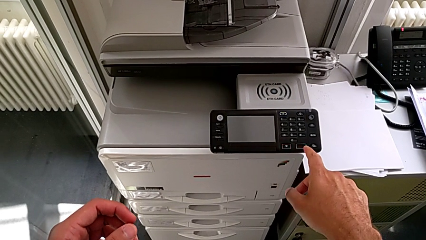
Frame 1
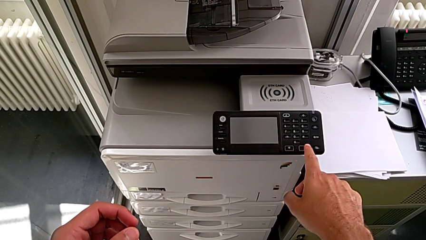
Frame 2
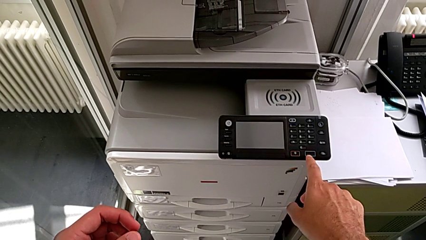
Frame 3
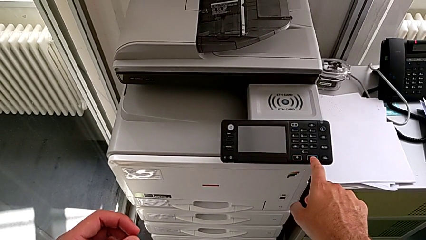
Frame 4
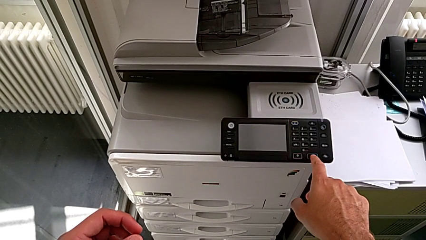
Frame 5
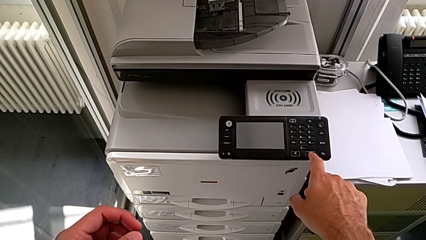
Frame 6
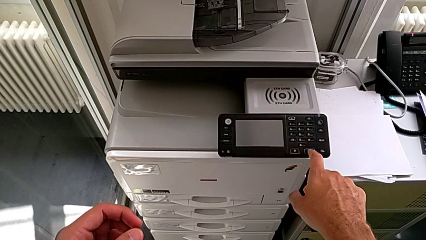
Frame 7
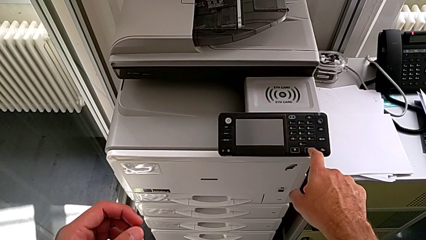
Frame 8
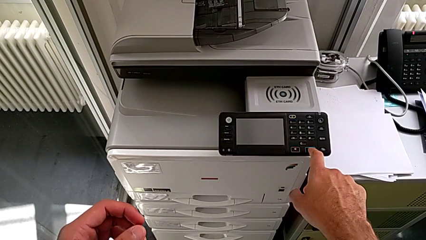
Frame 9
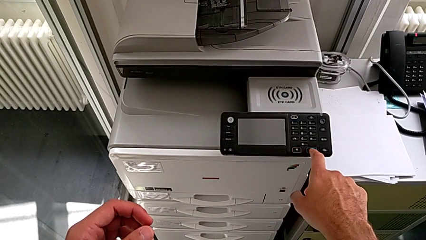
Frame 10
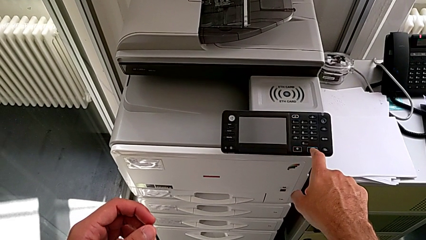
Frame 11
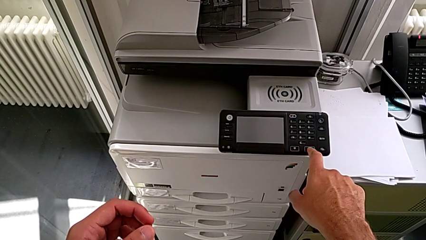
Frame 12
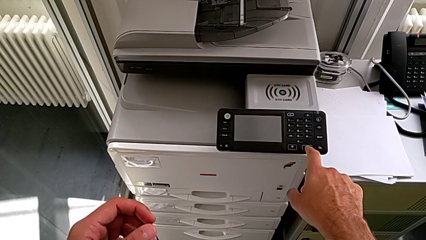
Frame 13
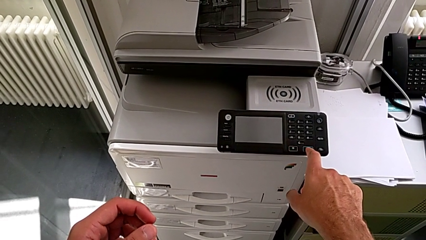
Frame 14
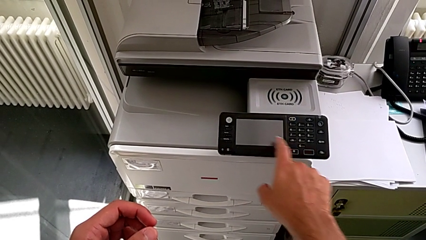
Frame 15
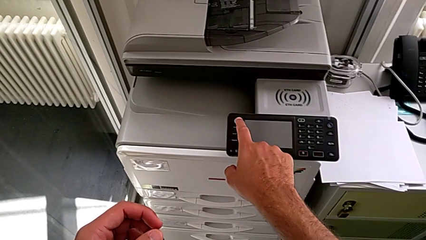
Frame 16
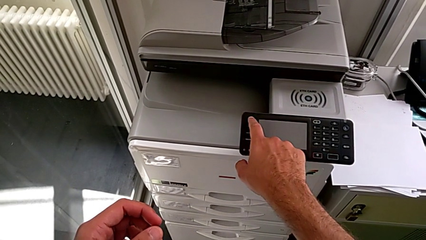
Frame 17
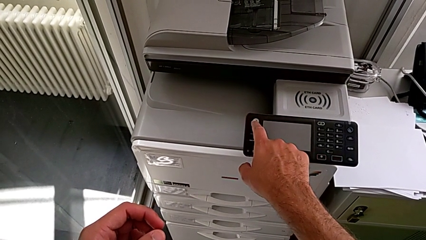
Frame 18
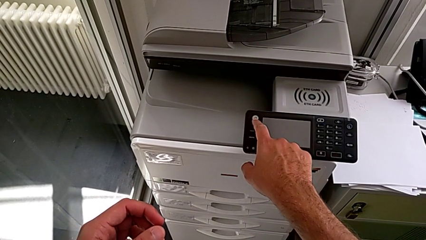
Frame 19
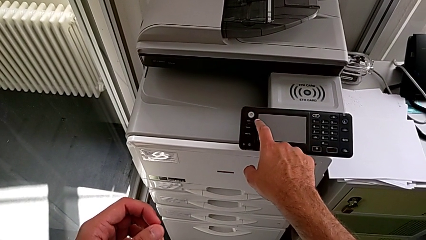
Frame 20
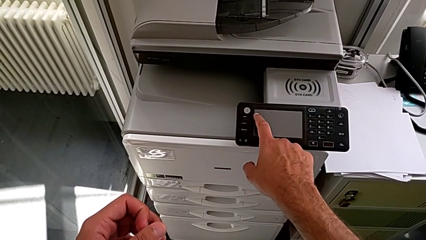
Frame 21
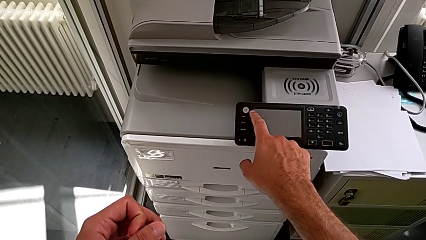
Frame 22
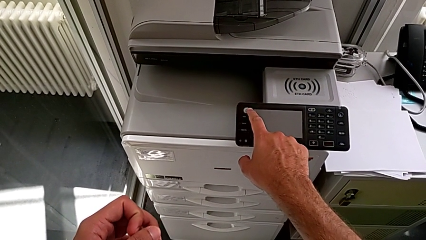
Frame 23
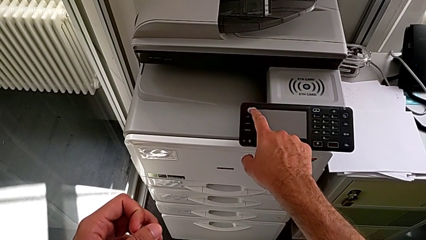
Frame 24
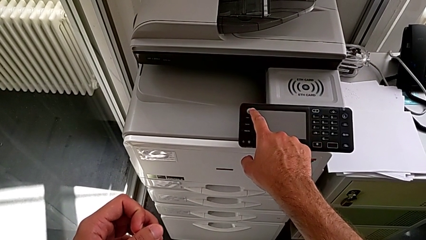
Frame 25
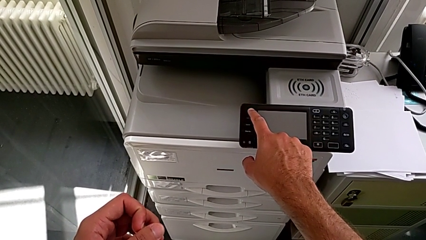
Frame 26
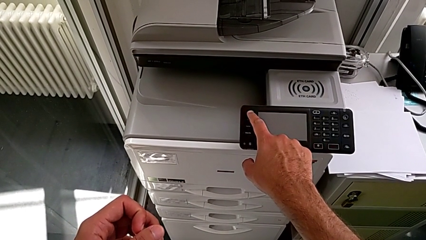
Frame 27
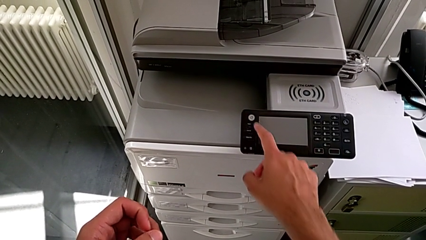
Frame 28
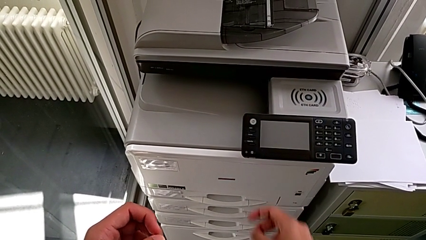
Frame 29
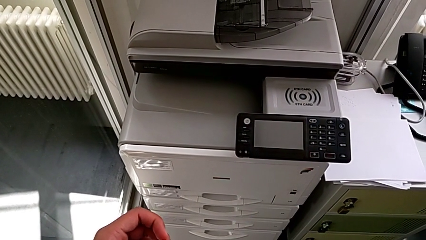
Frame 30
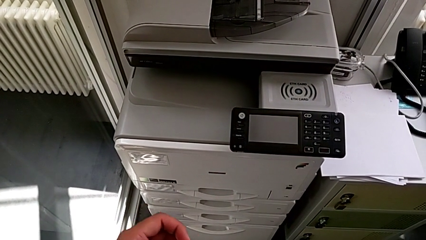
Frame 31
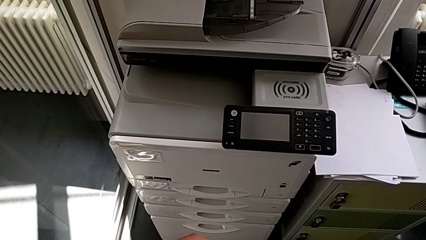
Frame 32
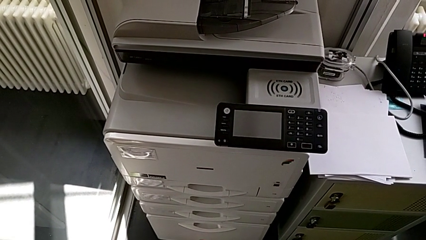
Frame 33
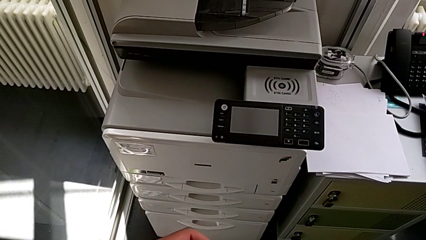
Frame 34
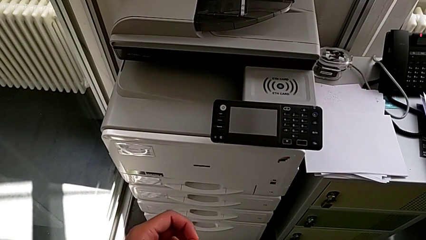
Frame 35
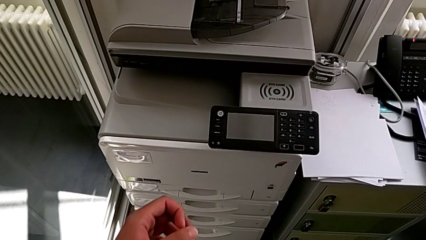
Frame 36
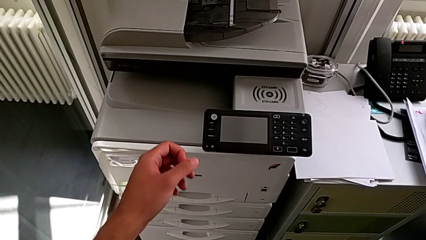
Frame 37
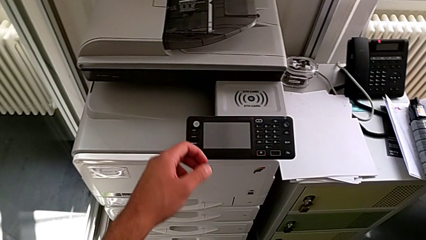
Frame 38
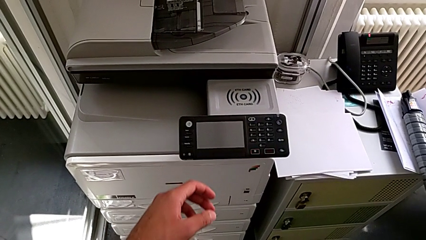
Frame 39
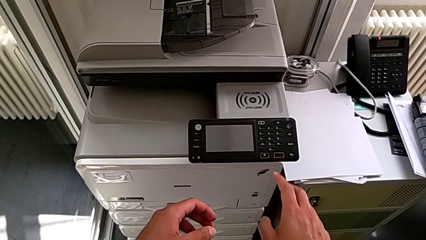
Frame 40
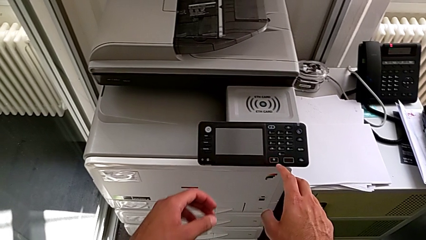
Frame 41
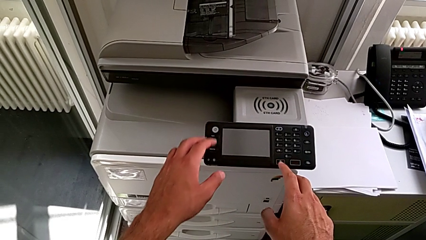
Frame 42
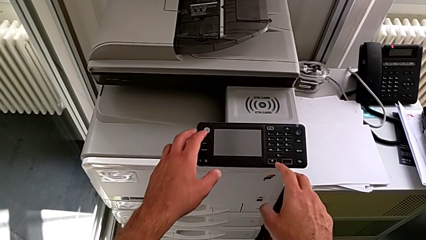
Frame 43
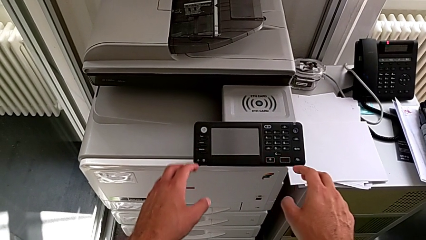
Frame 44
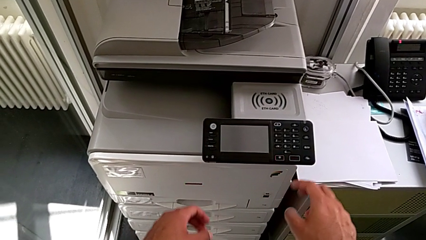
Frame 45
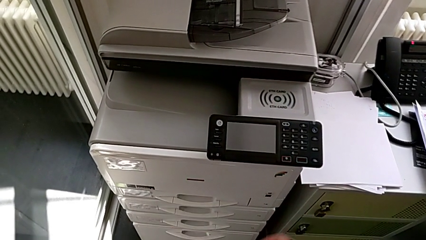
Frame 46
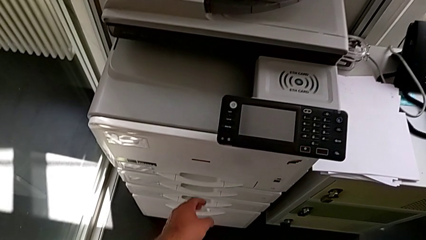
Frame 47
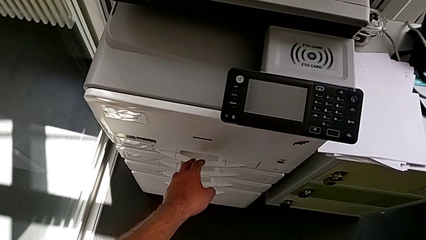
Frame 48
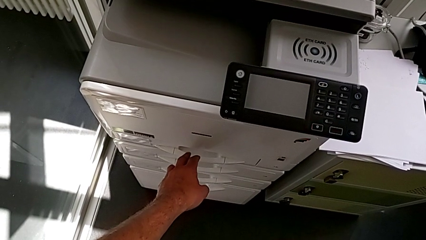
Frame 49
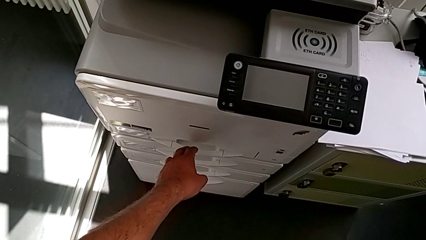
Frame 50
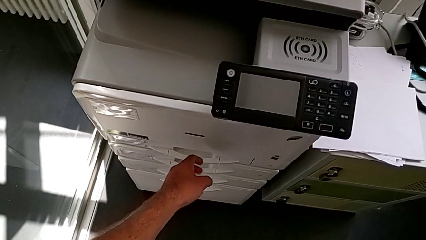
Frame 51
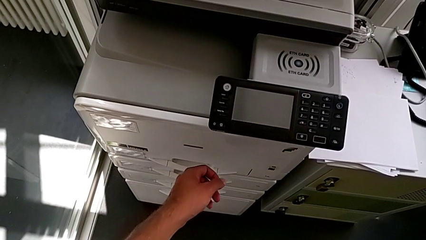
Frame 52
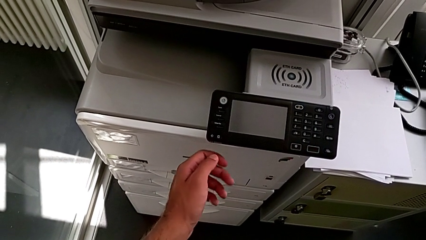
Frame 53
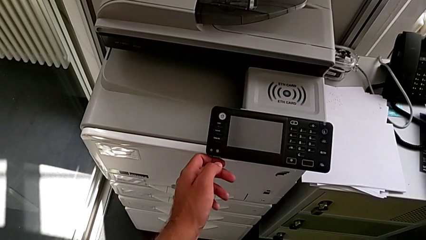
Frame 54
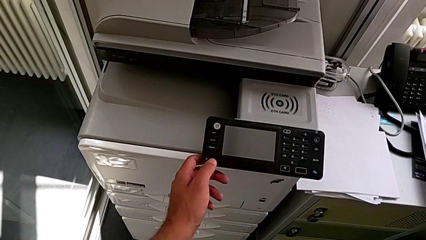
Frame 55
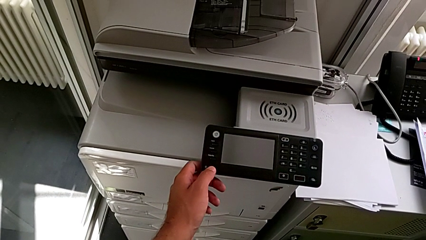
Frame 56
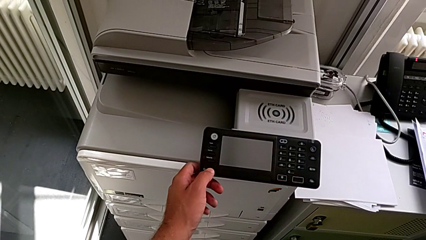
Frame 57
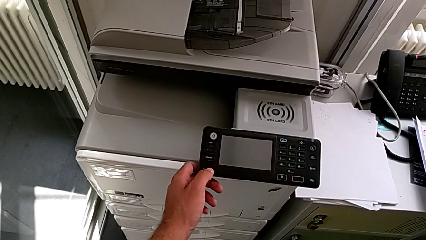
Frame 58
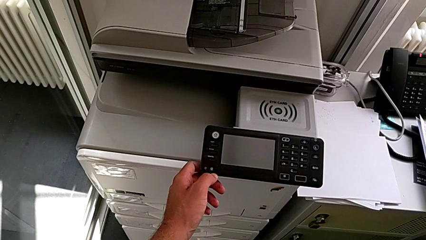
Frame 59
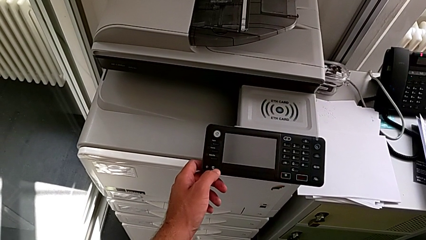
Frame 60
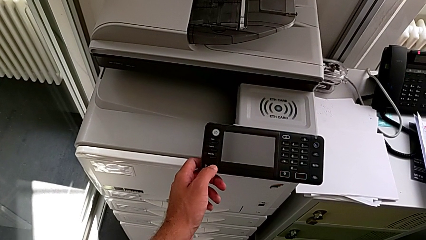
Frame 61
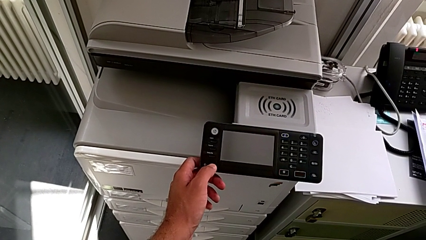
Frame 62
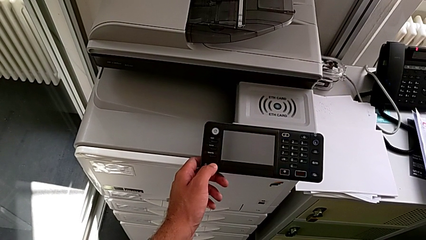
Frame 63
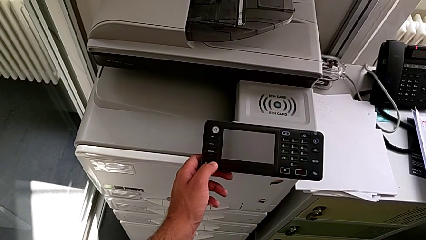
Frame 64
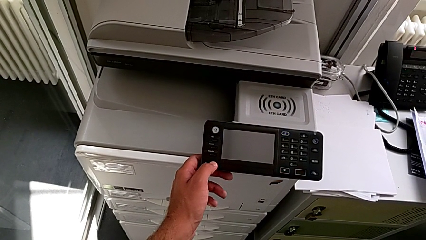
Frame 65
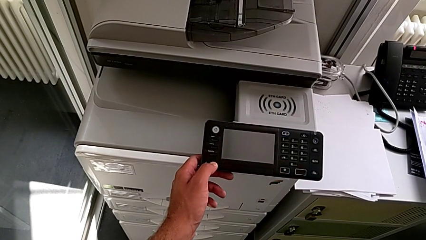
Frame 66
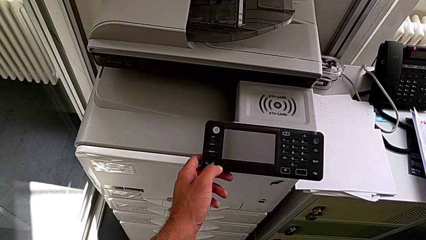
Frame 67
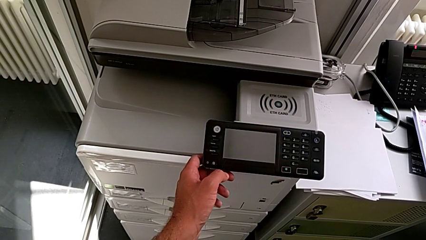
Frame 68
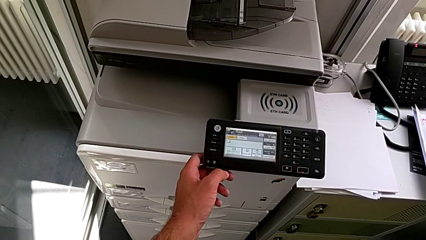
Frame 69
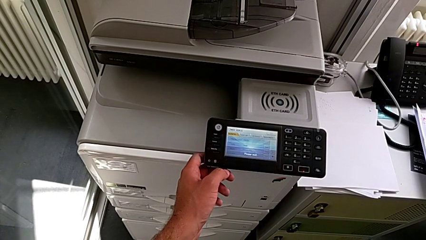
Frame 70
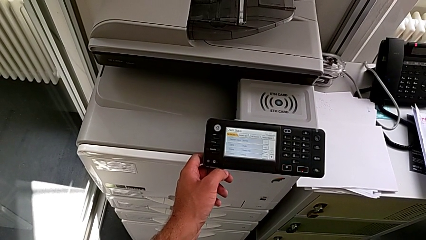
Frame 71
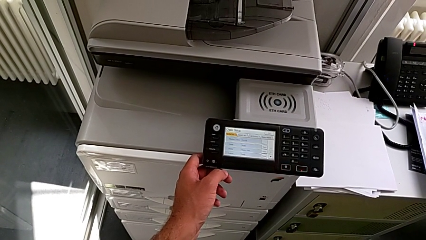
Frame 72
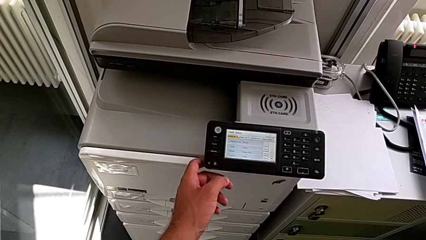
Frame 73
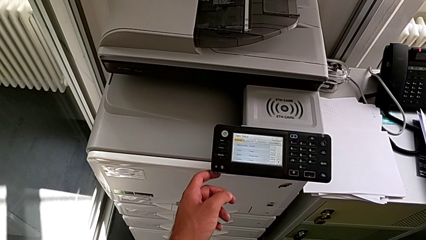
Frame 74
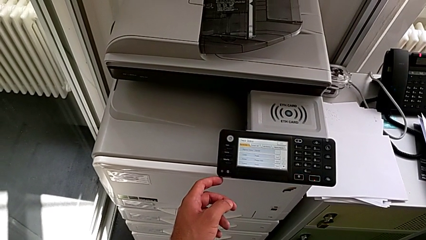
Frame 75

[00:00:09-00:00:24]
The camera wearer turns on the printer. They wrongly press the bottom button, touch the top button and approach the paper tray. They touch the left button and press the left button.

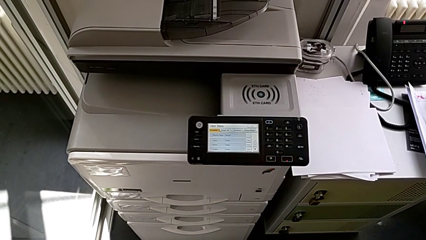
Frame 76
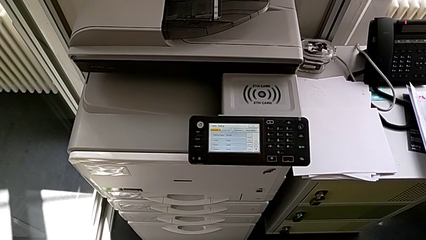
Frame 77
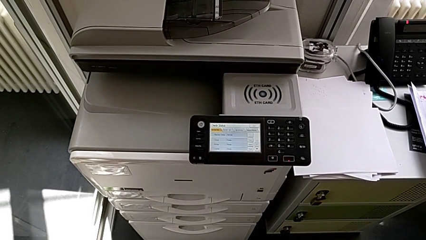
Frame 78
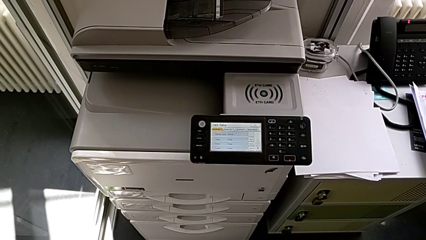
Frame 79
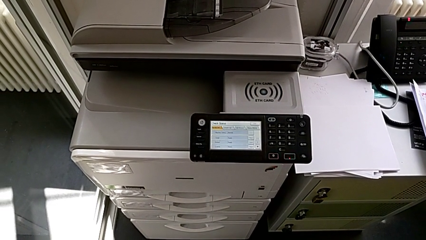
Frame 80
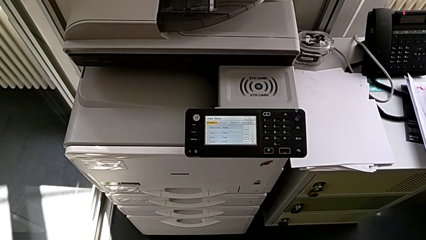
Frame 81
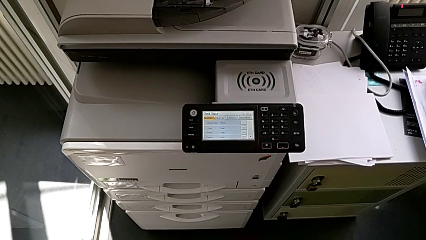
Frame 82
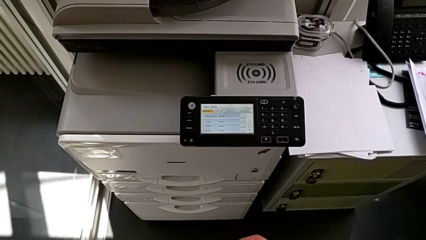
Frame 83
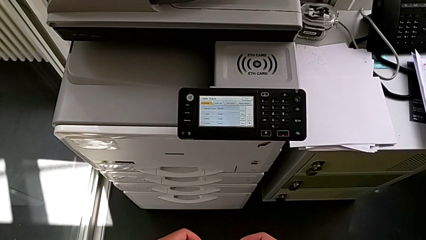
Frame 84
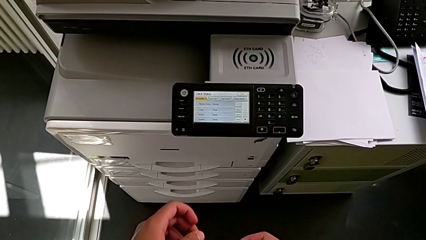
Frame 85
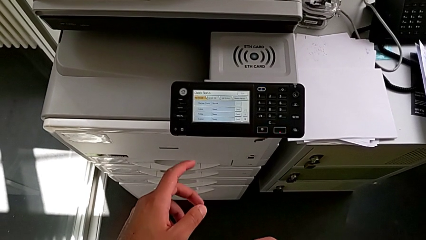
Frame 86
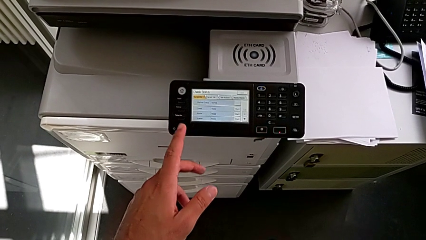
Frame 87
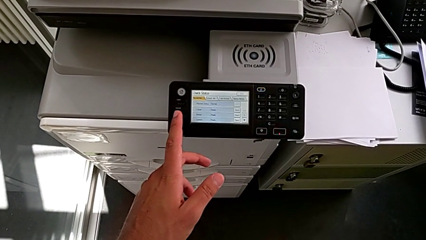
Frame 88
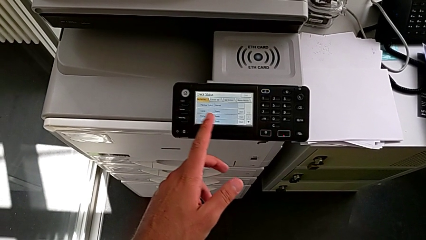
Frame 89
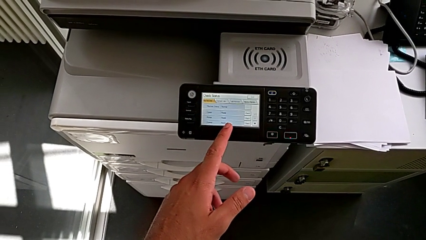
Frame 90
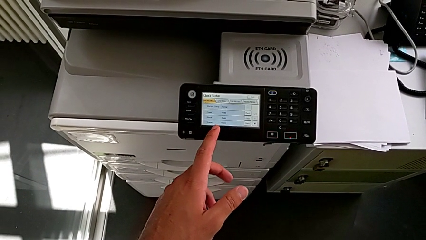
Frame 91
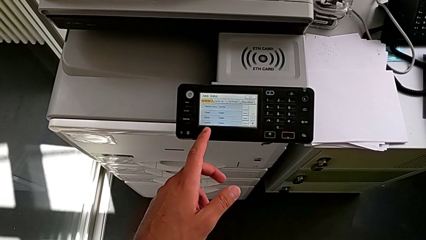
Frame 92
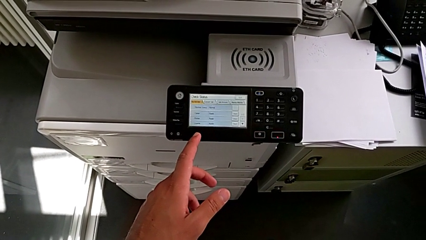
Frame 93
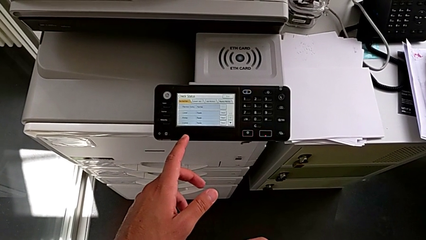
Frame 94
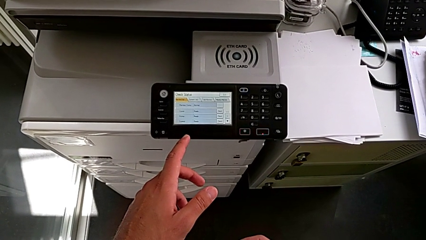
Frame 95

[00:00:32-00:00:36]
The camera wearer is turning off the printer.
